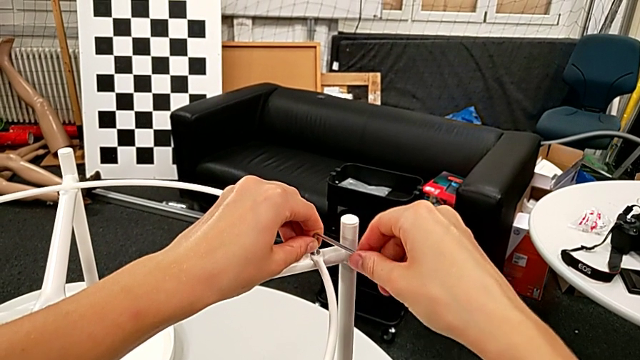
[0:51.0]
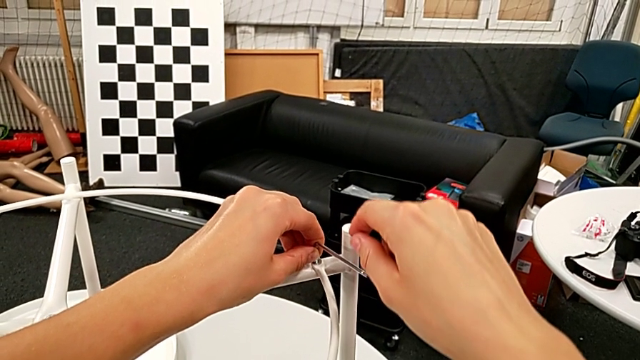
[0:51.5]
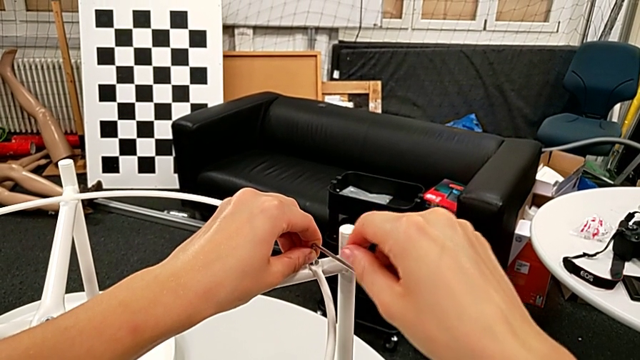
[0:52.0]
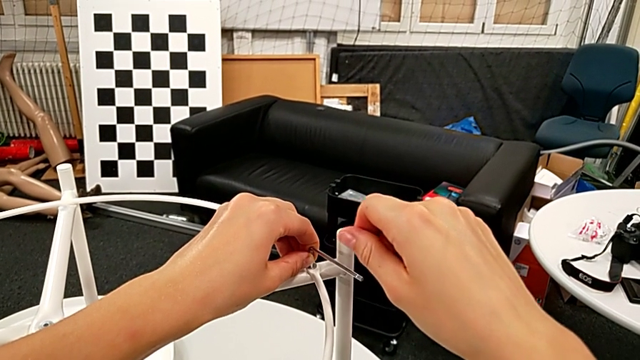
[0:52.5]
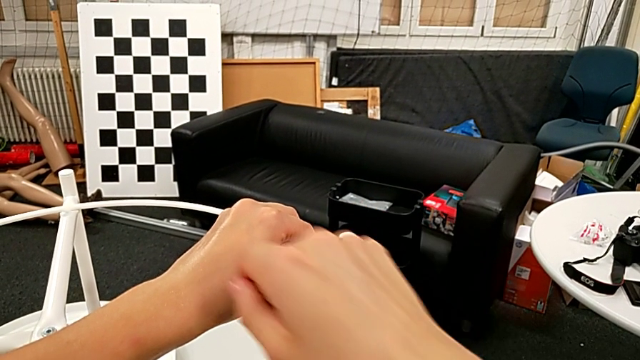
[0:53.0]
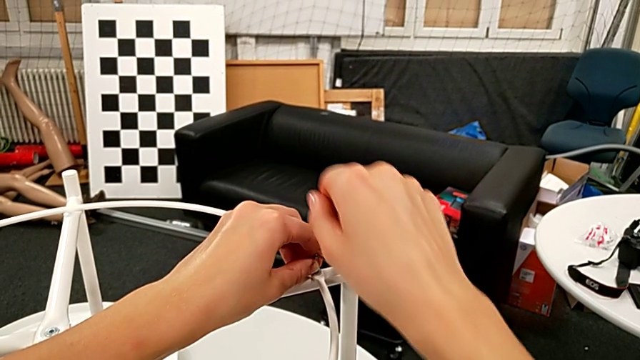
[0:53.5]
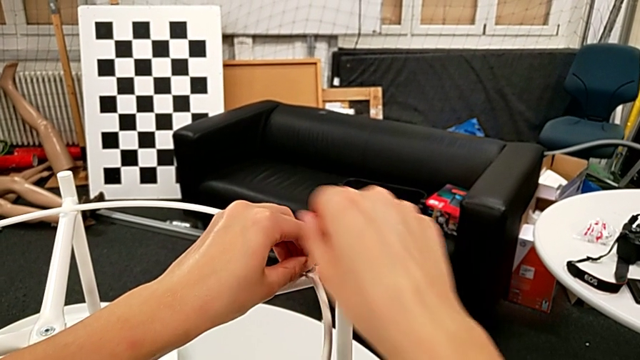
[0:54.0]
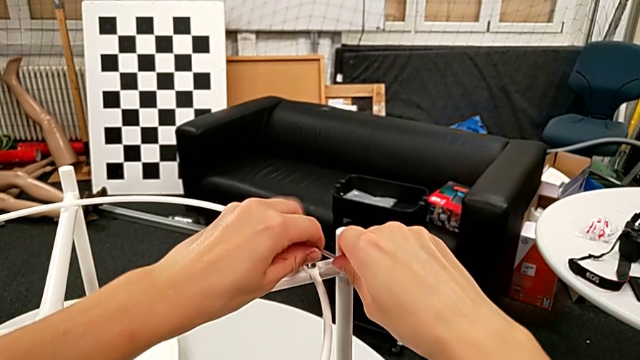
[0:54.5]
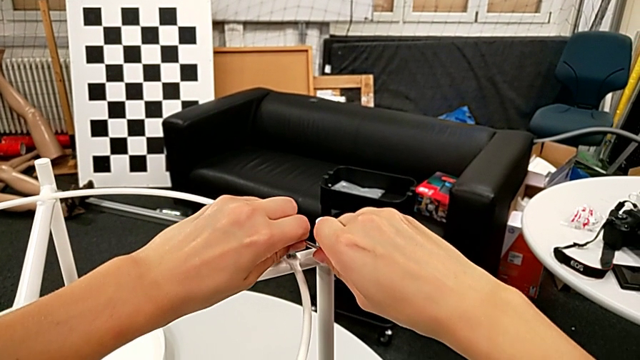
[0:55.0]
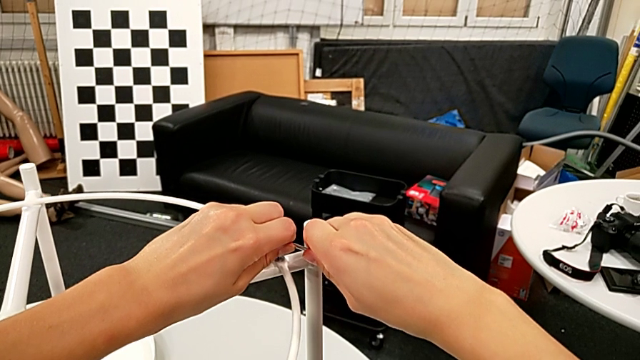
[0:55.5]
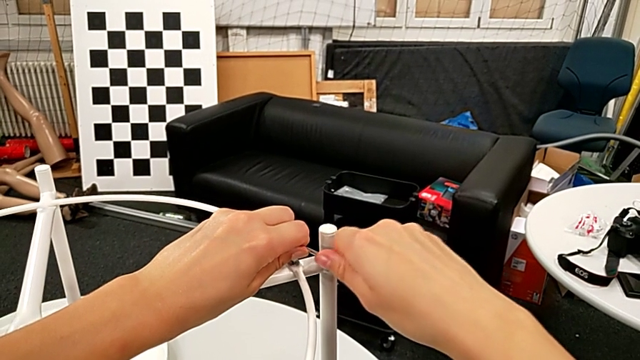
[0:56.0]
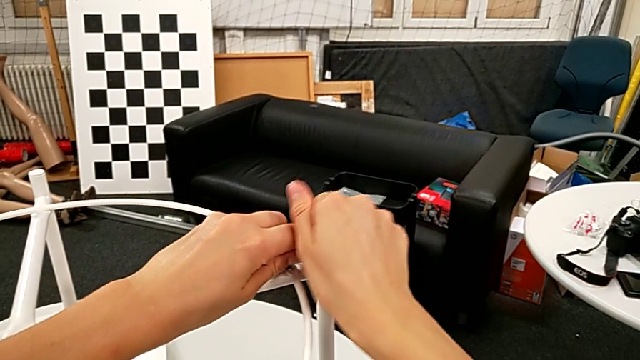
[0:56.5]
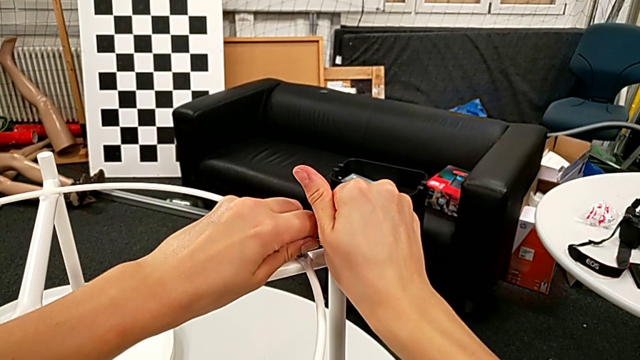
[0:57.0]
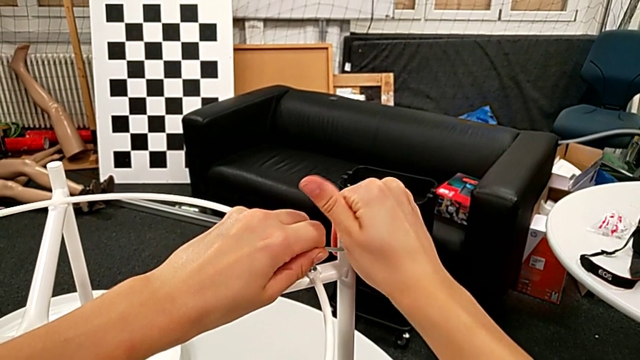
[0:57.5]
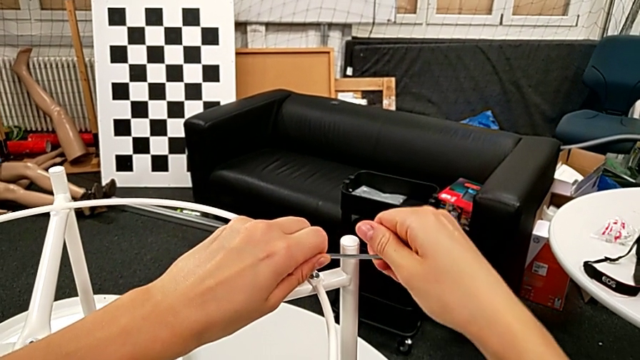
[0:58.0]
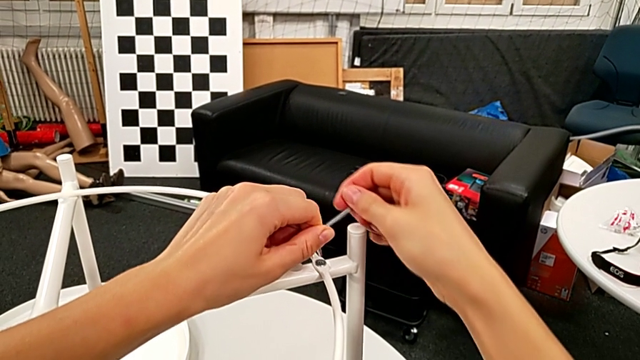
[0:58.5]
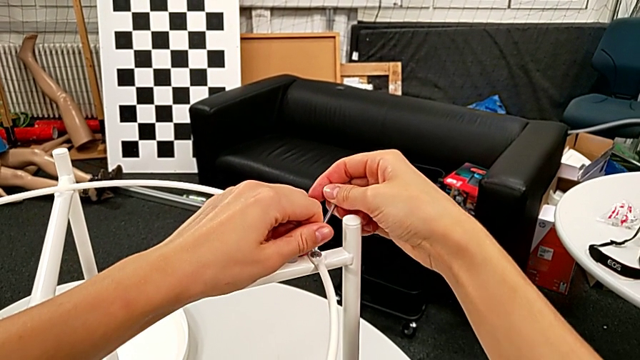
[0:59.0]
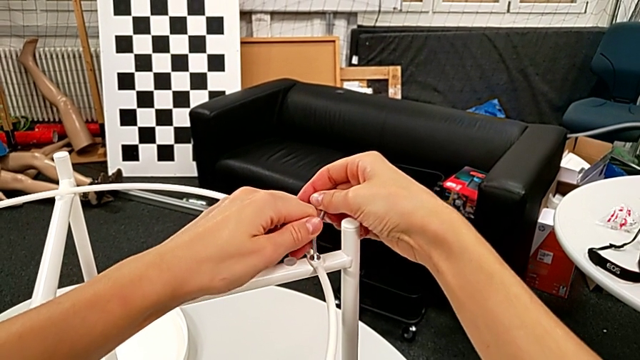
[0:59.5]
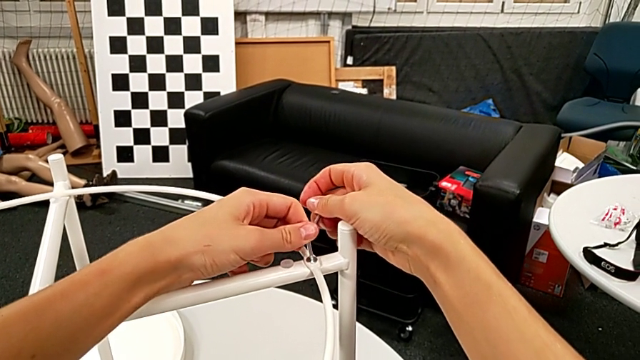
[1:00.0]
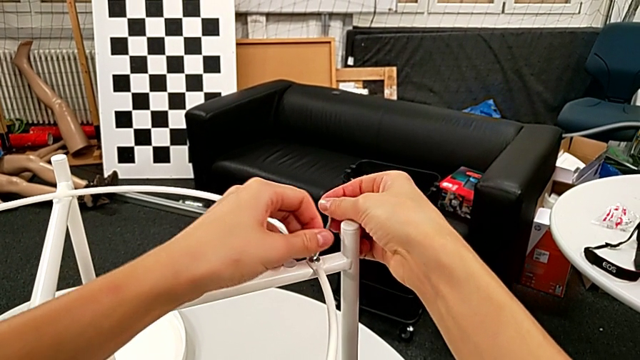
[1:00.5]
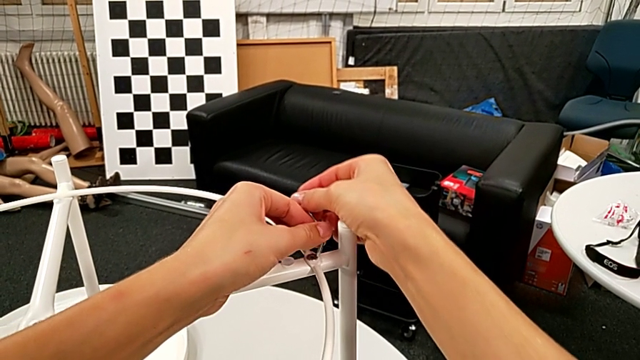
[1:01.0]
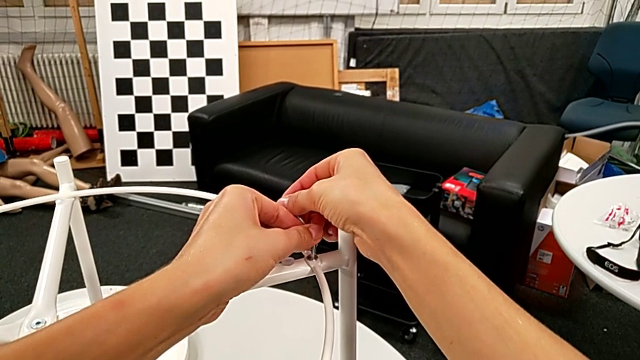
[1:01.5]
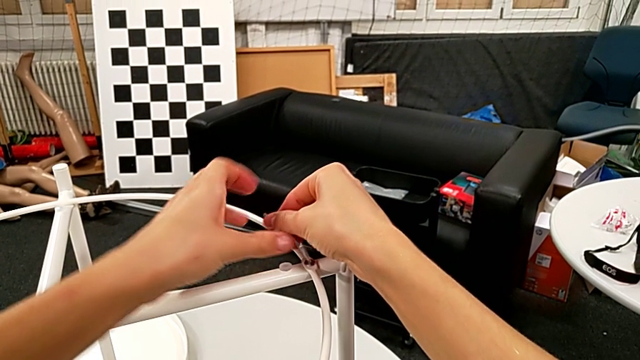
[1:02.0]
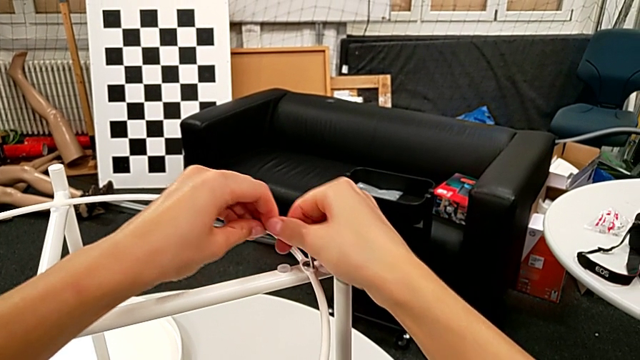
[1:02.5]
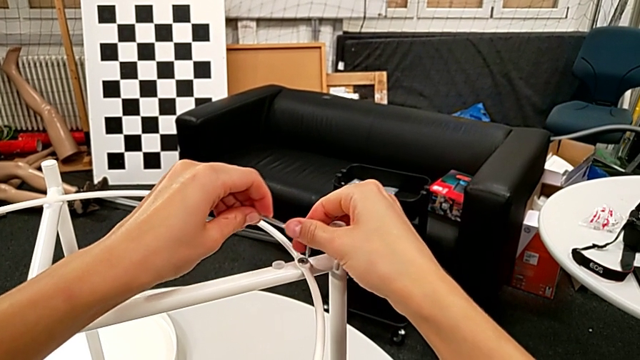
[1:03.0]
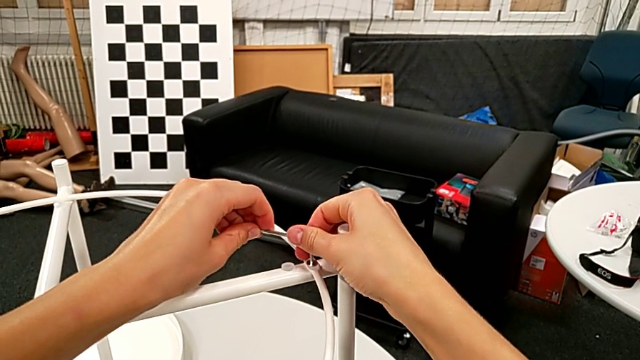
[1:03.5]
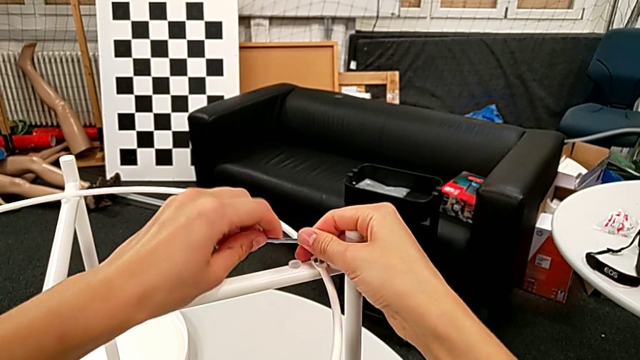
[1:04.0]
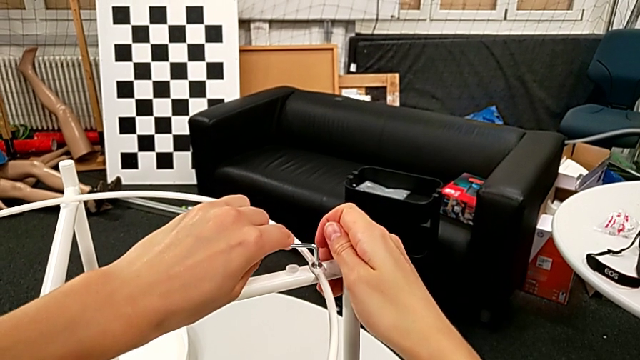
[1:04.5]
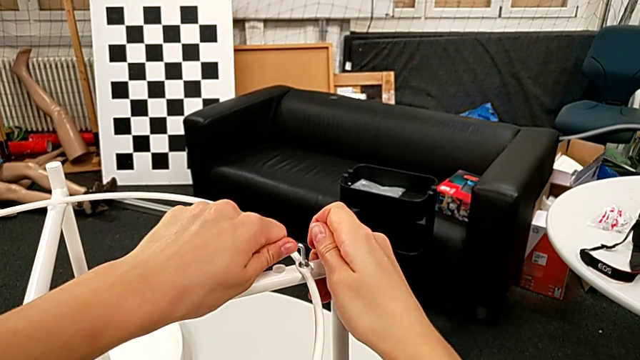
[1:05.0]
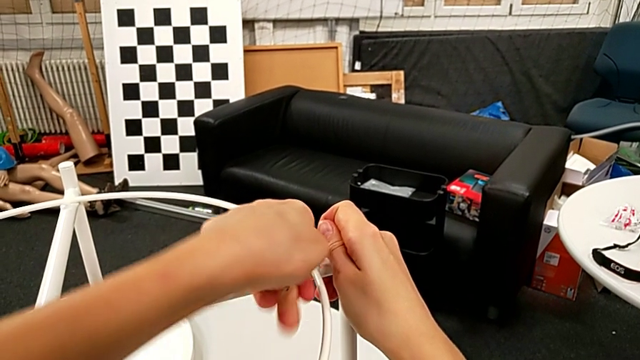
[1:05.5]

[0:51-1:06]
The camera wearer is disassembling the circle from the table. They keep unscrewing the hex socket head.

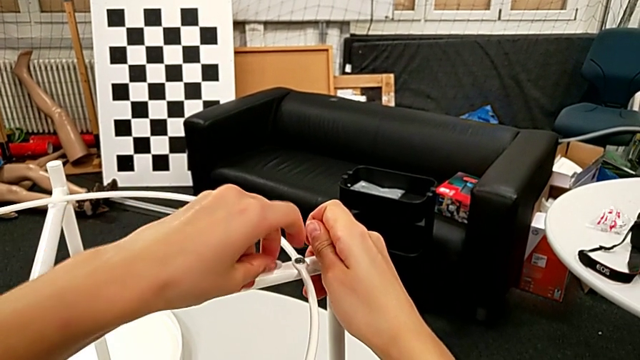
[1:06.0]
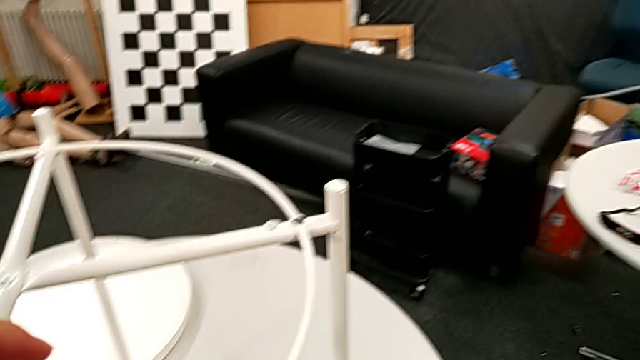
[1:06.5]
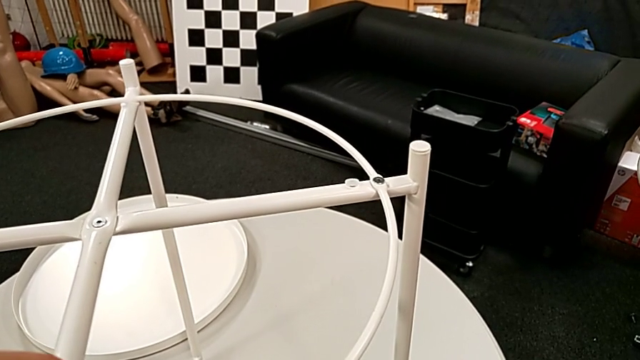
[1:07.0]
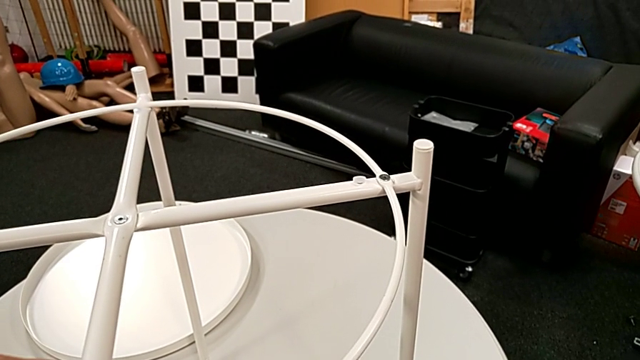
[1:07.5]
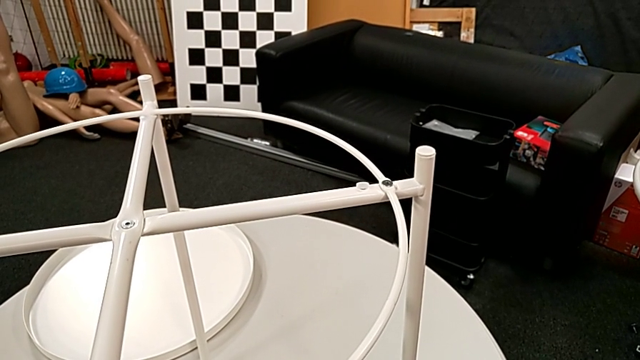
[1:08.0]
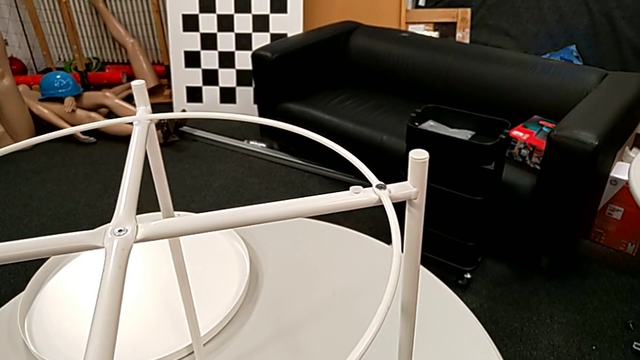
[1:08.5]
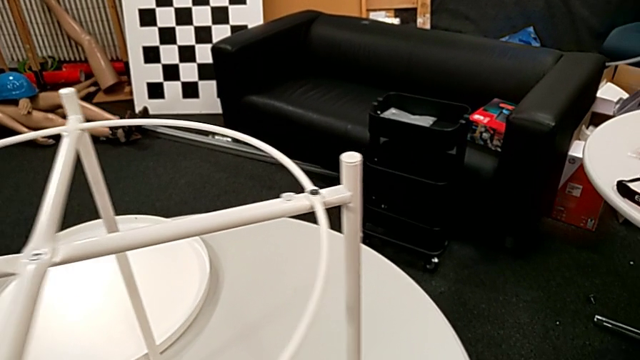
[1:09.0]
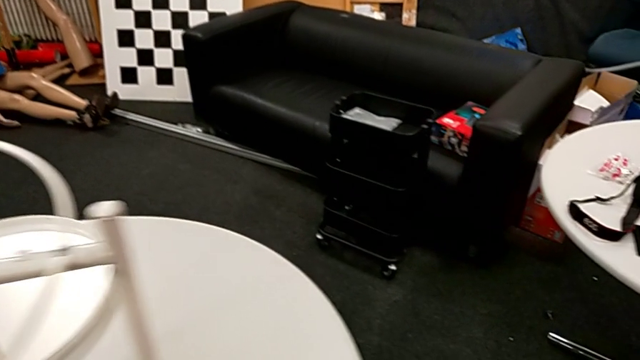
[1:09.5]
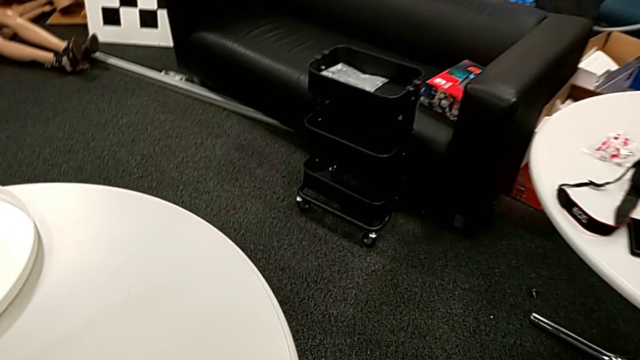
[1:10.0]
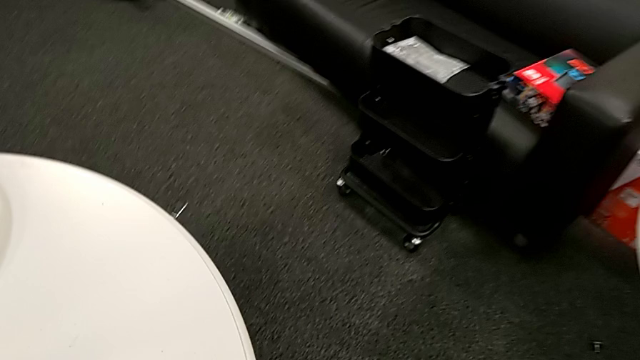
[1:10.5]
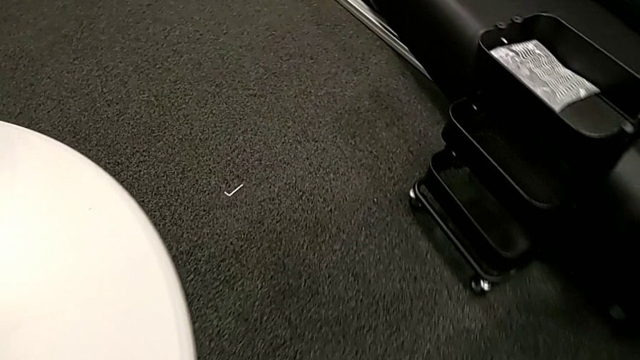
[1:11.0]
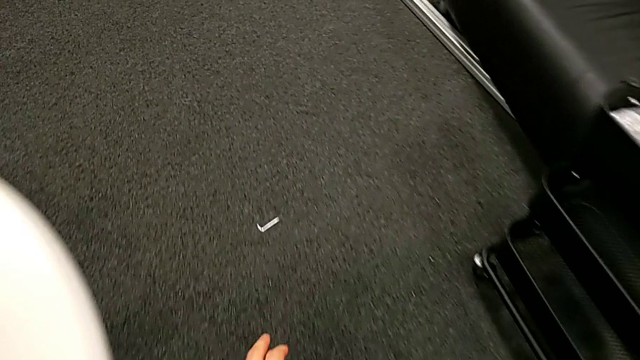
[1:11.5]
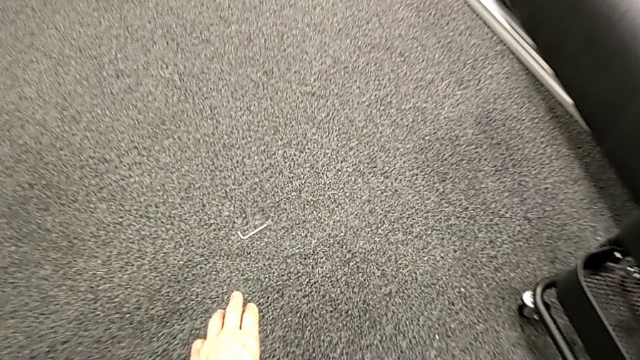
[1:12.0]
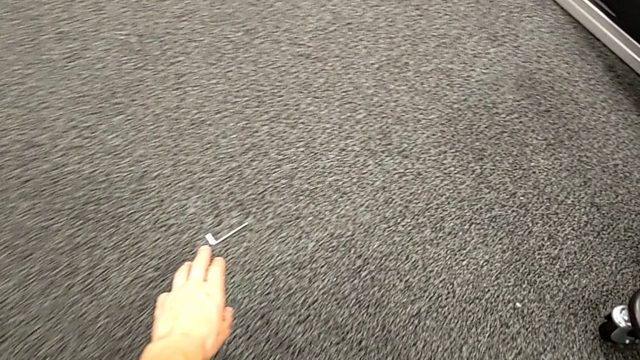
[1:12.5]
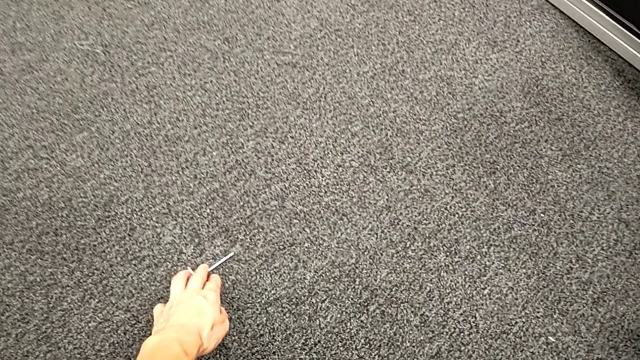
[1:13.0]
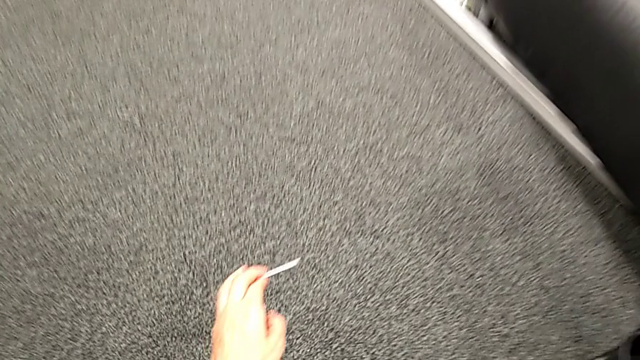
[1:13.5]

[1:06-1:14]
The camera wearer is disassembling the circle from the table. They wrongly drop the Allen wrench, approach it, grab it and lift it.
